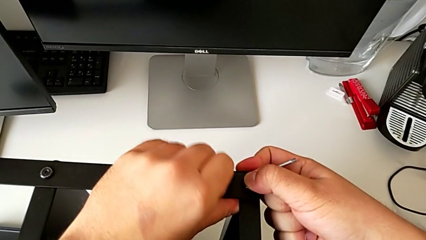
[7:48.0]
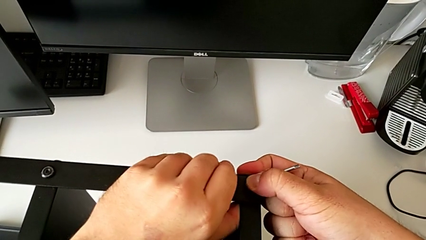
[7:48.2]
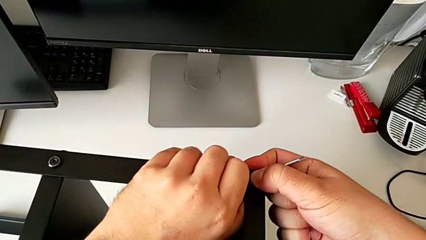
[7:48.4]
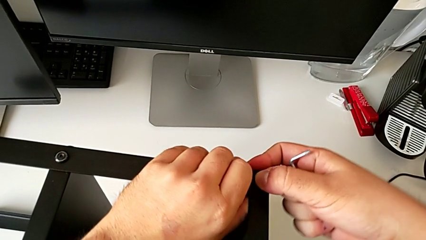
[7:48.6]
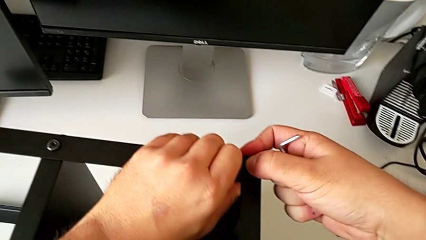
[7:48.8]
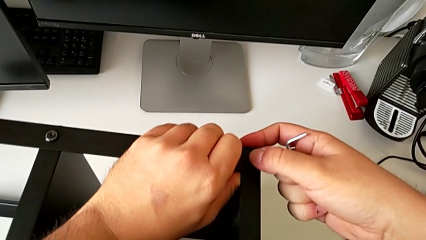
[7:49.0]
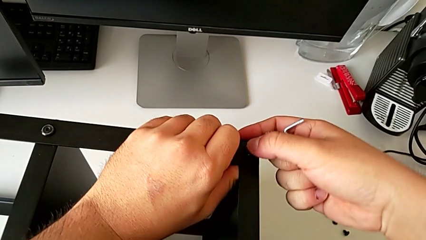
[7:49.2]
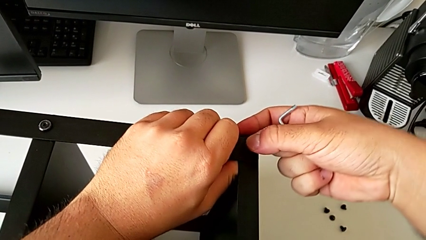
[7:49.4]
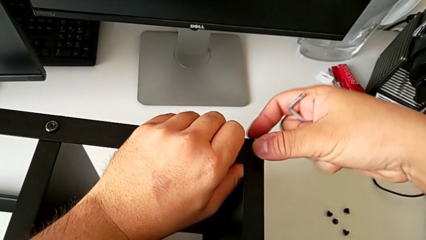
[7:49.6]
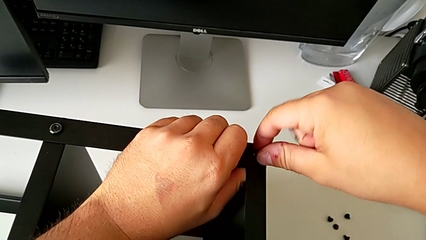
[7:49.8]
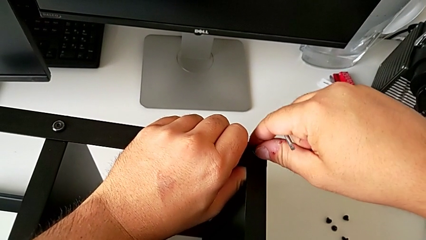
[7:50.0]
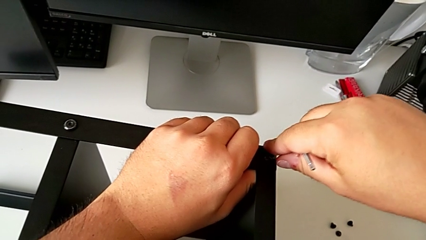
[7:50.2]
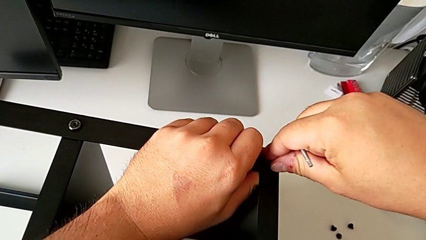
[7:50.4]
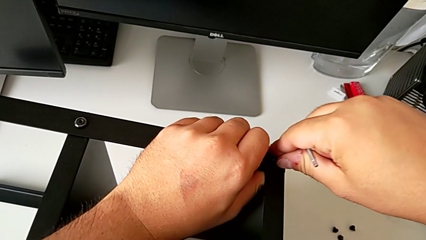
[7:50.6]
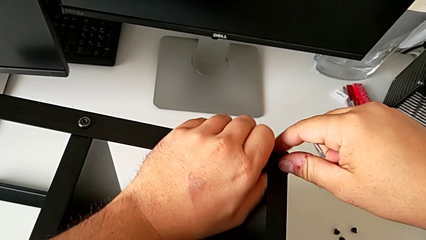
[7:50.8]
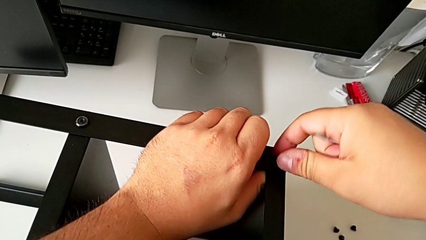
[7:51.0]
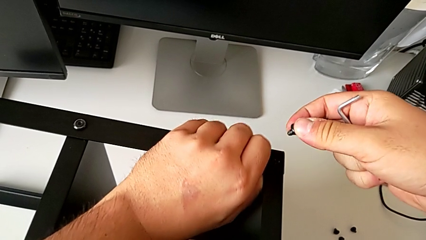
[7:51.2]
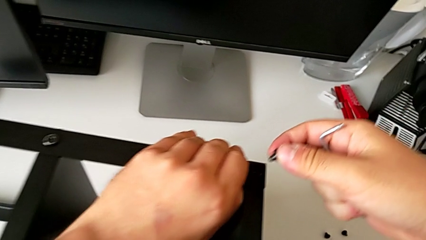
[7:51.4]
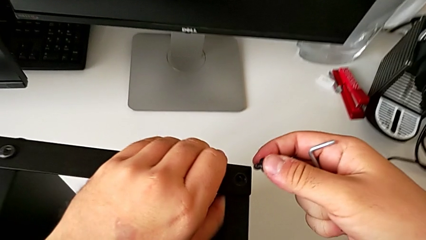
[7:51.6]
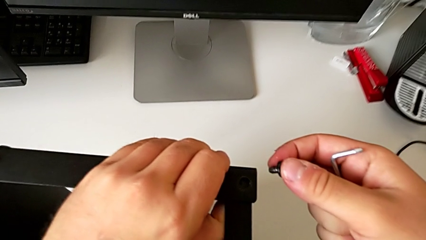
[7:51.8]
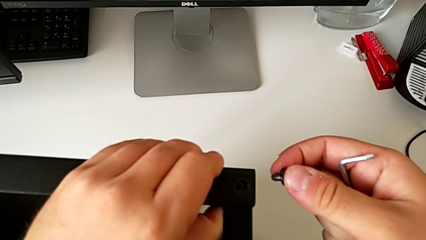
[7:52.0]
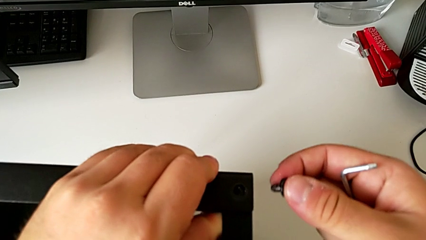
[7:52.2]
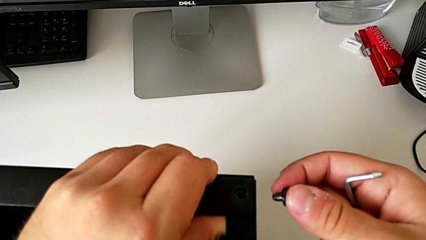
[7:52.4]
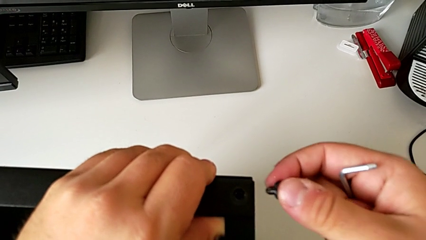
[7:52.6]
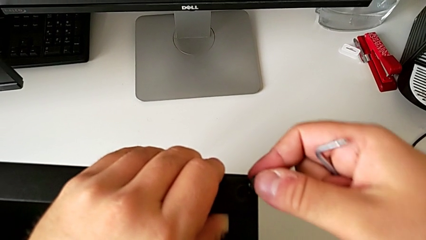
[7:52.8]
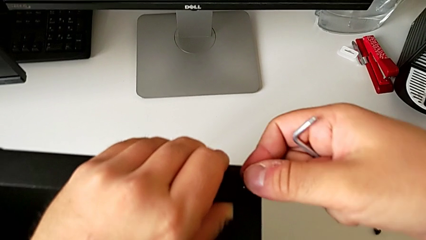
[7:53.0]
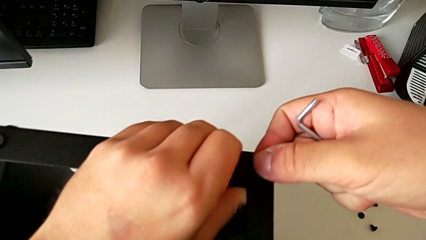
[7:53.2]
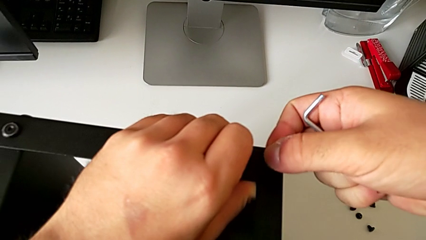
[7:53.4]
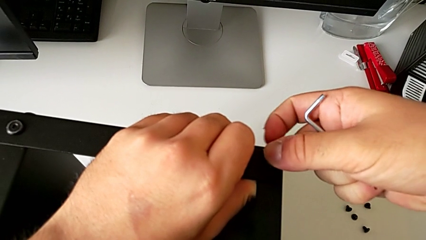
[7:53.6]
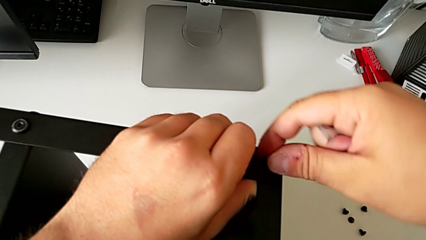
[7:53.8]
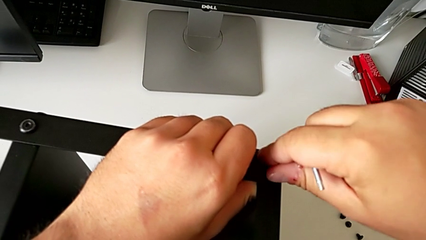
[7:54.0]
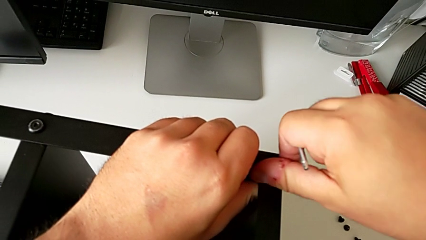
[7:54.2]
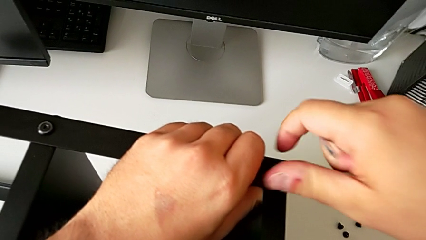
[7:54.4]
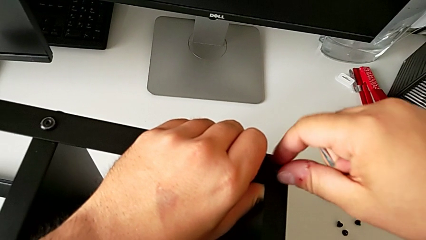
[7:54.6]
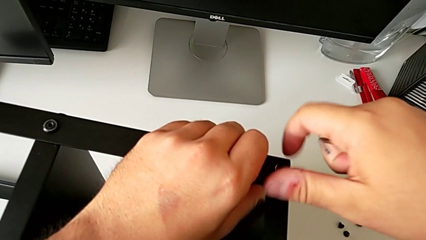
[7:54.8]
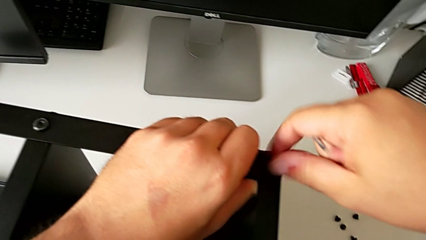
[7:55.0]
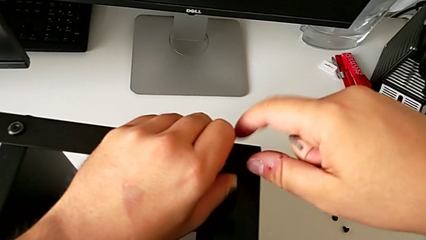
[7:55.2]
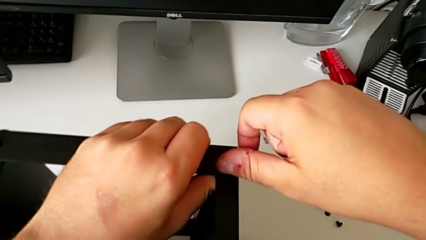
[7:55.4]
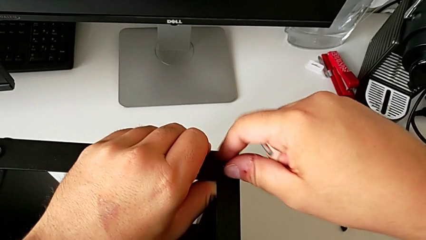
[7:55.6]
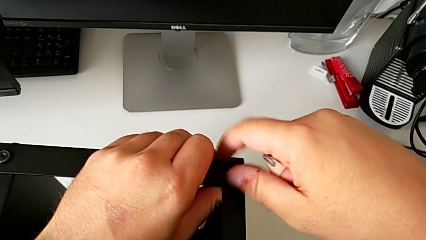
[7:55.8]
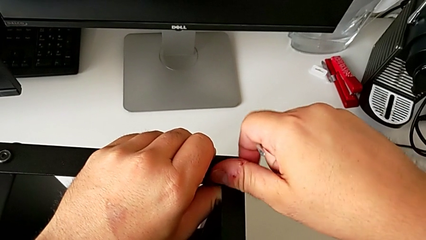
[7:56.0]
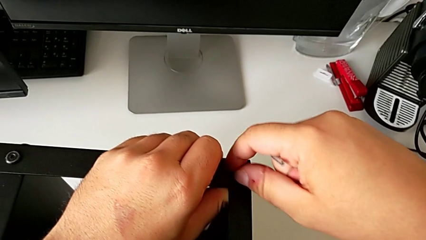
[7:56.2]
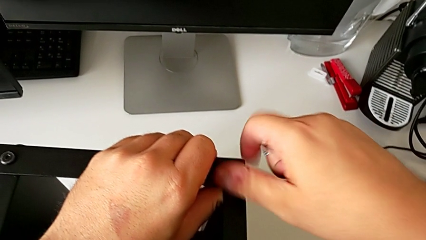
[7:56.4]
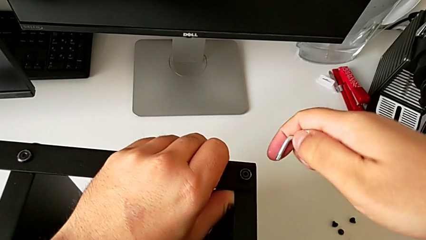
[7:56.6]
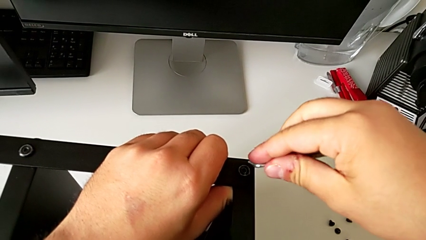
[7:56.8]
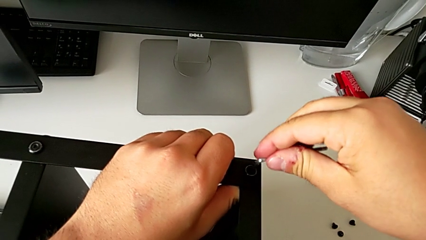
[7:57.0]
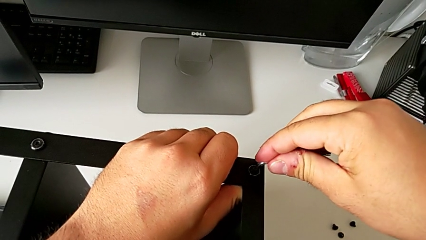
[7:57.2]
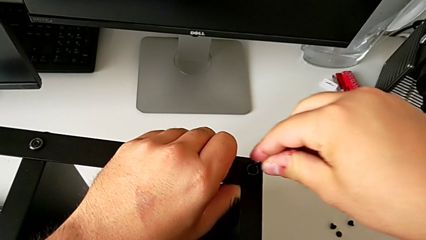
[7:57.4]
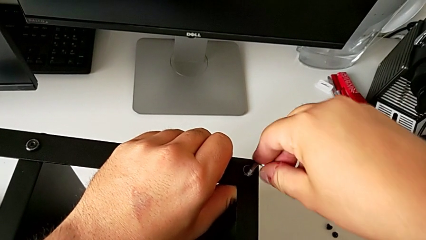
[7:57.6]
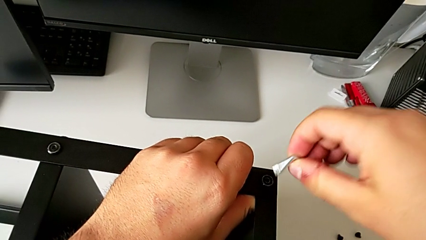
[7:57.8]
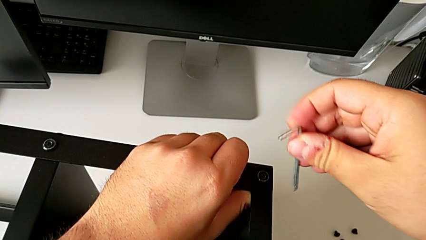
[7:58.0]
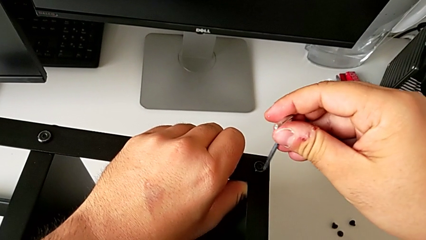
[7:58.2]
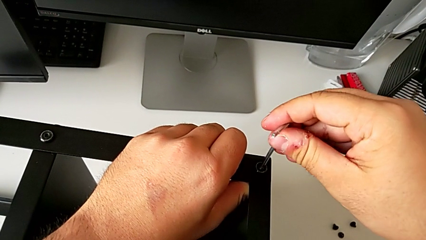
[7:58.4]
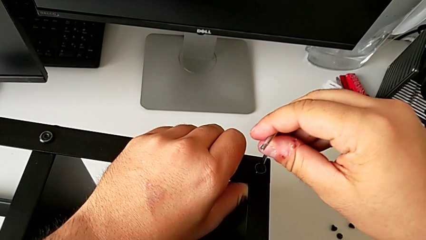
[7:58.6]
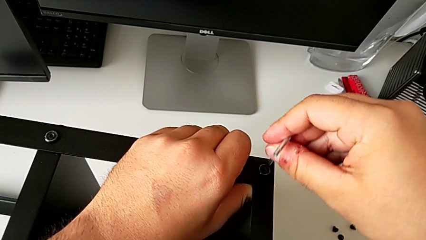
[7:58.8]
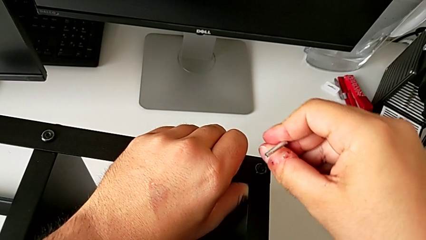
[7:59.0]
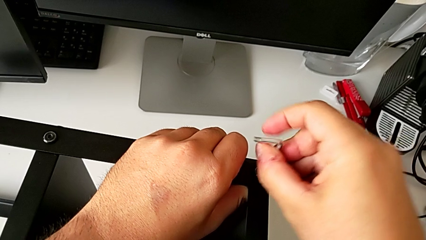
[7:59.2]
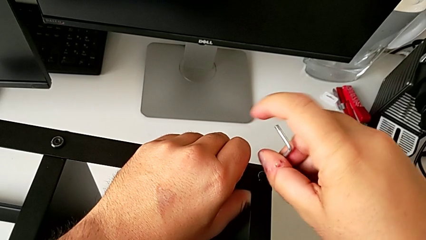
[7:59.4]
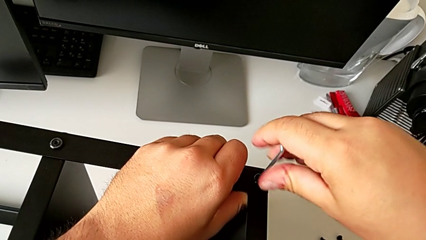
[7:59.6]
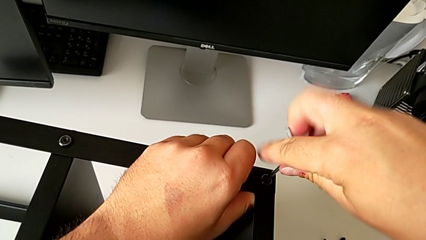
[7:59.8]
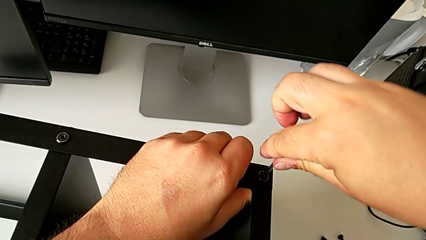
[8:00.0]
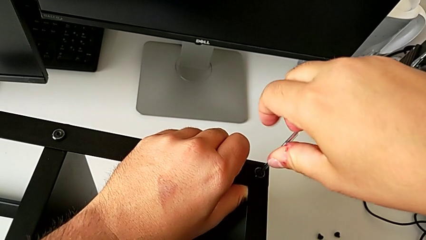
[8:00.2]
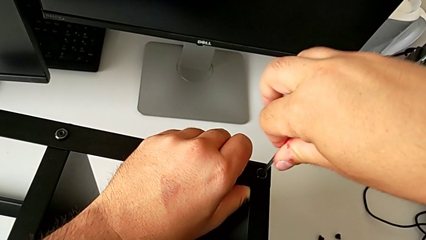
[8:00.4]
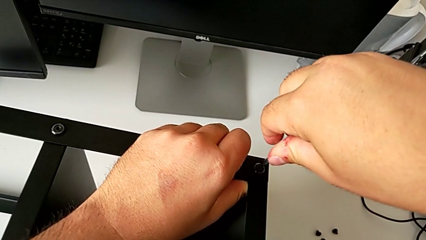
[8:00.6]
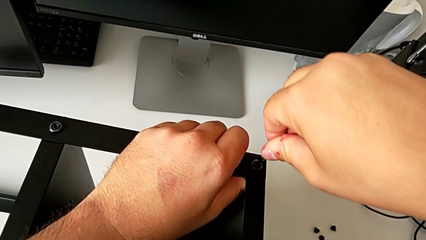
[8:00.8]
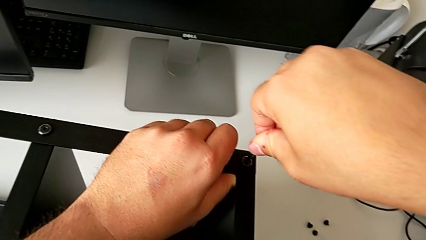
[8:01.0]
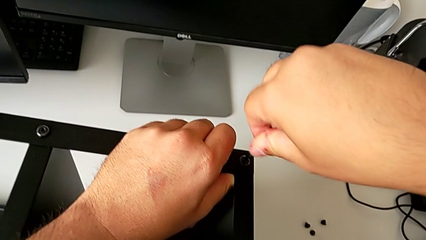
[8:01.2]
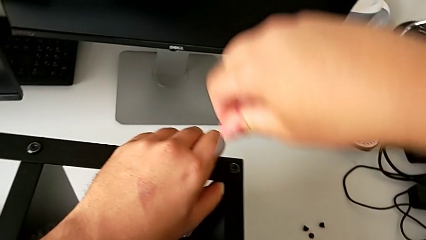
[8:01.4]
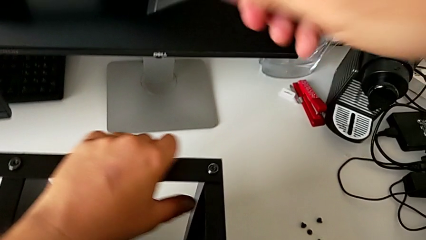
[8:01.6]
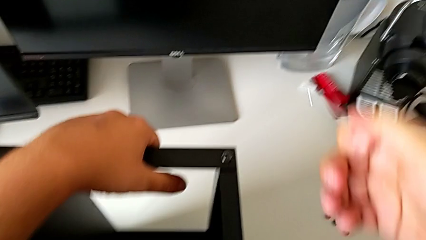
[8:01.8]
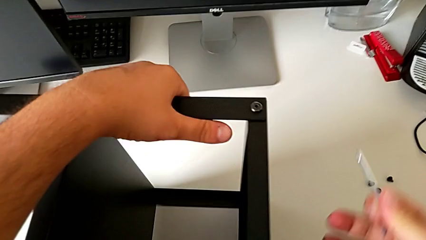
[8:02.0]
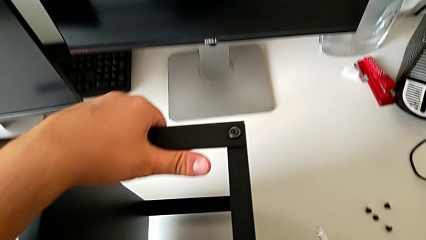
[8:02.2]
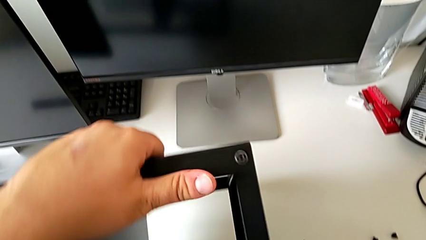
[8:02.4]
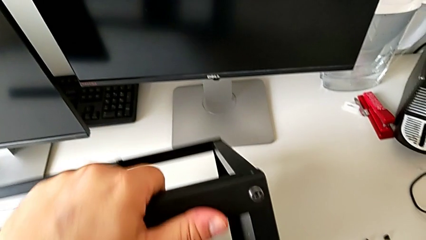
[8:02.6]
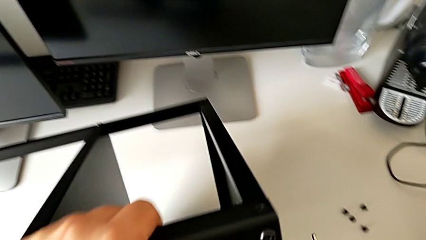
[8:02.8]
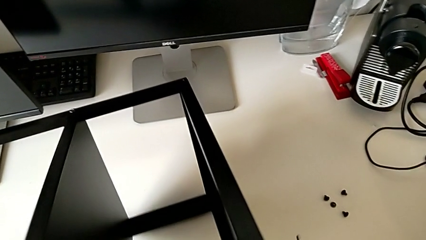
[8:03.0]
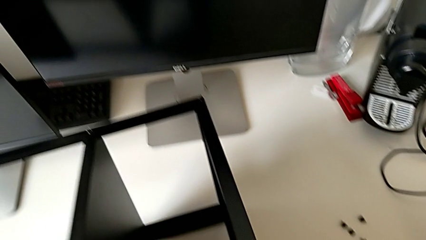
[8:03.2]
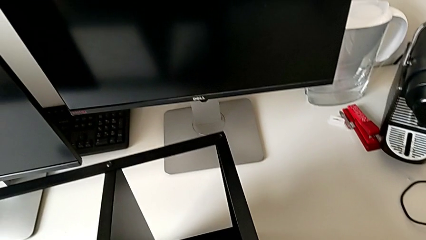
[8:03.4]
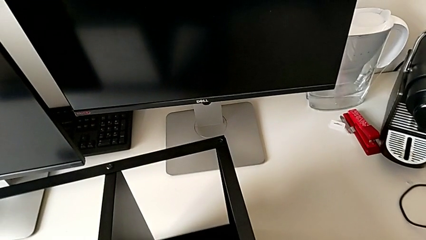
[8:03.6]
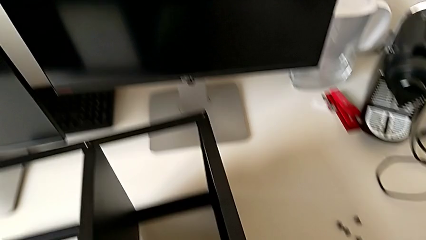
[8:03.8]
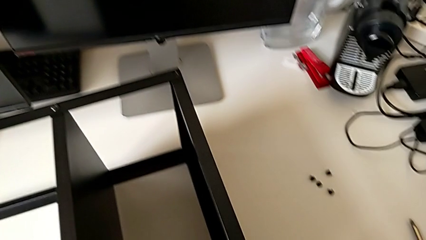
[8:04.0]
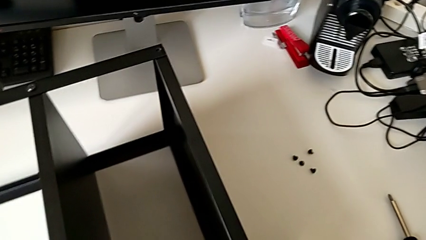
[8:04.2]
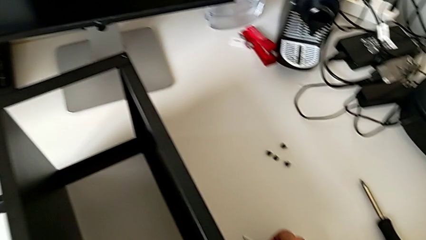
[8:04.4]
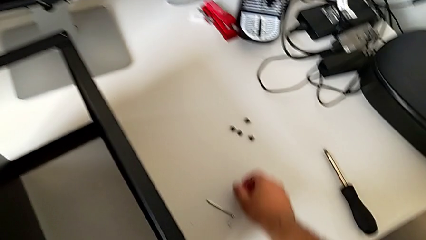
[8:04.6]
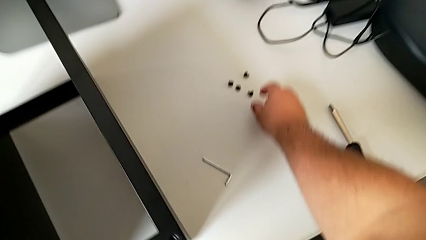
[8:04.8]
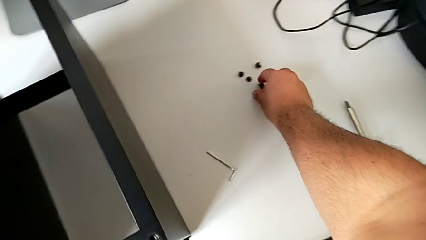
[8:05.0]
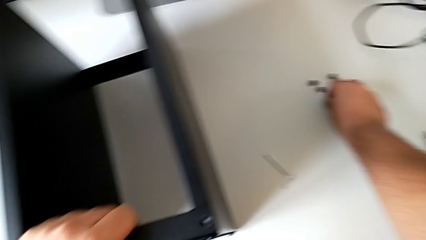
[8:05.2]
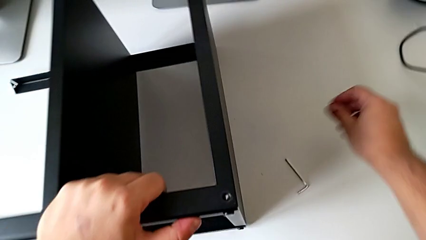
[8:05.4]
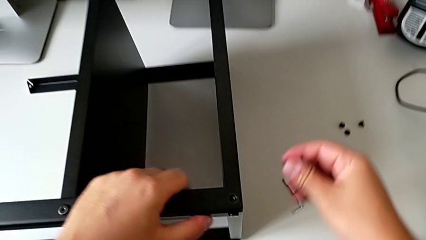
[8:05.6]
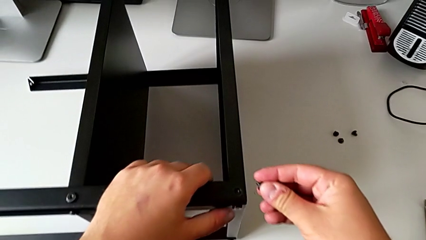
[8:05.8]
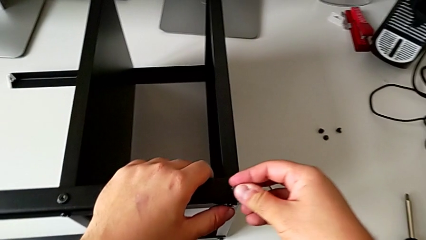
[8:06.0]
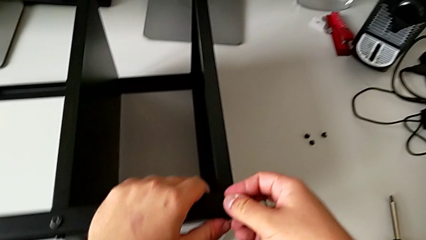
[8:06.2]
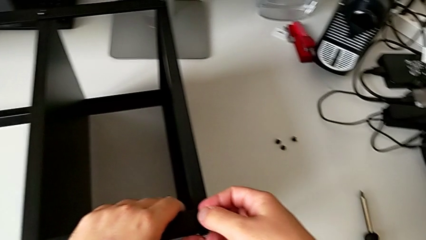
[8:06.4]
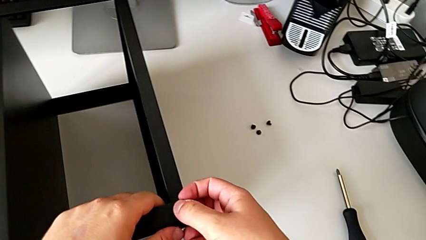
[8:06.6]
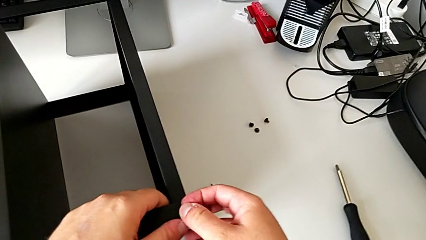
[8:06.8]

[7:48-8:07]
The camera wearer is assembling the table to the third leg. They keep inserting the hex socket head, screw the hex socket head twice, rotate the tray, place the Allen wrench and grab the hex socket head.
